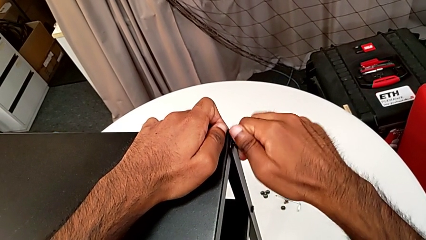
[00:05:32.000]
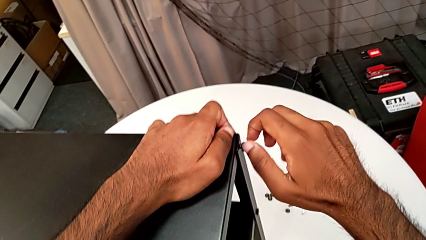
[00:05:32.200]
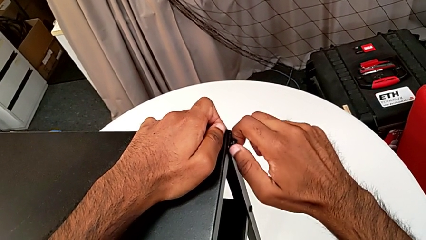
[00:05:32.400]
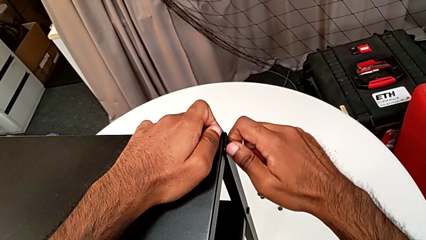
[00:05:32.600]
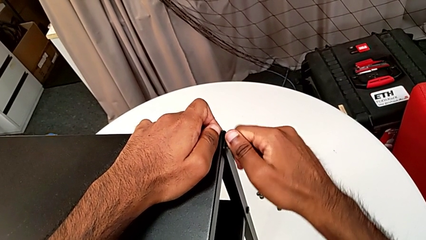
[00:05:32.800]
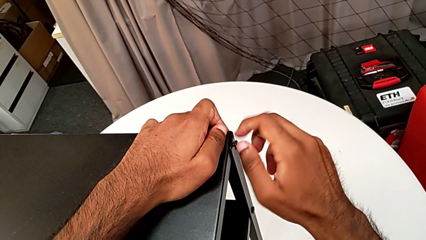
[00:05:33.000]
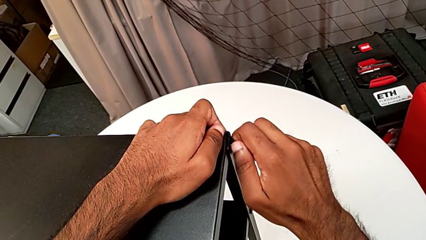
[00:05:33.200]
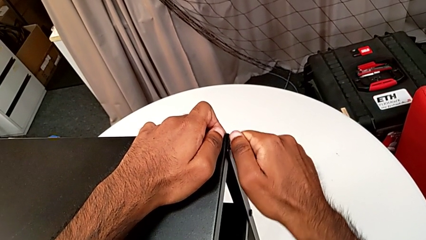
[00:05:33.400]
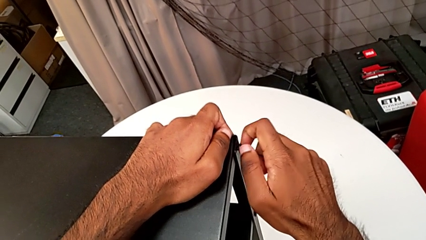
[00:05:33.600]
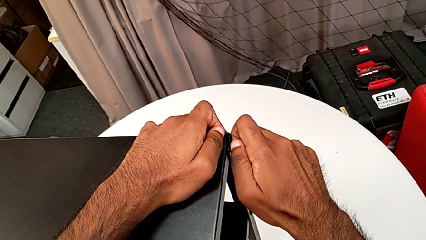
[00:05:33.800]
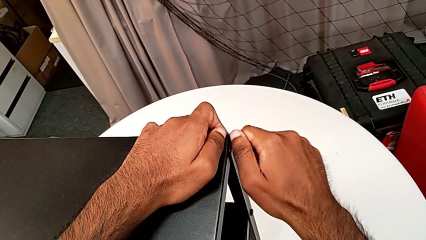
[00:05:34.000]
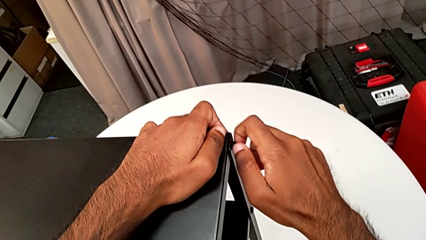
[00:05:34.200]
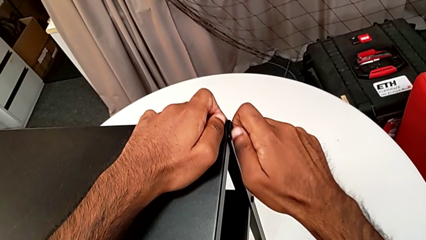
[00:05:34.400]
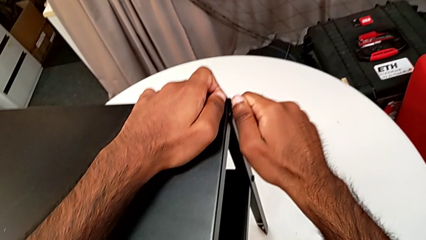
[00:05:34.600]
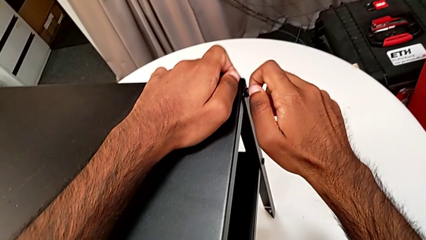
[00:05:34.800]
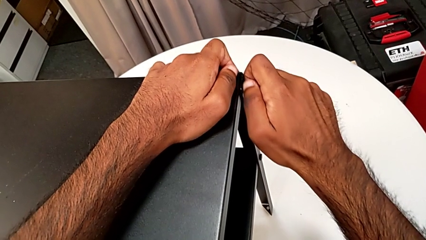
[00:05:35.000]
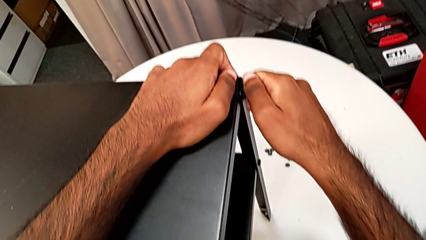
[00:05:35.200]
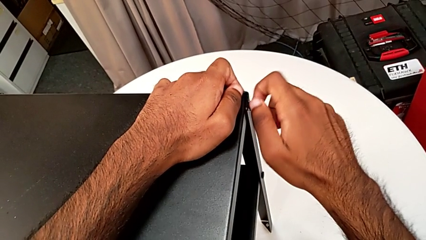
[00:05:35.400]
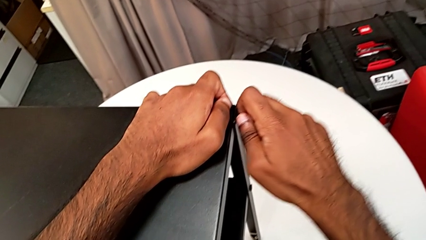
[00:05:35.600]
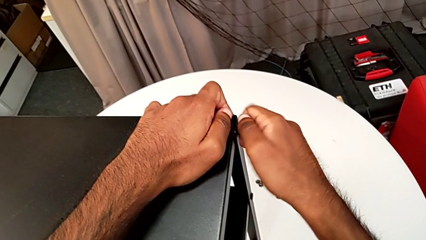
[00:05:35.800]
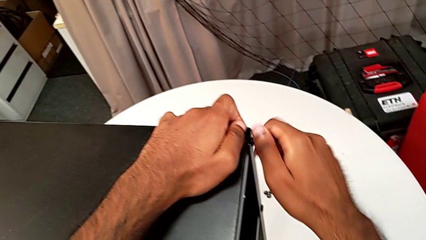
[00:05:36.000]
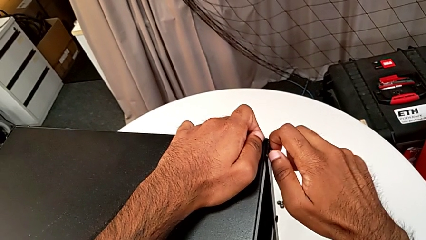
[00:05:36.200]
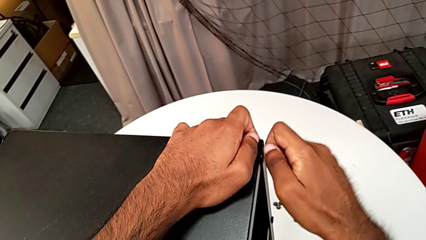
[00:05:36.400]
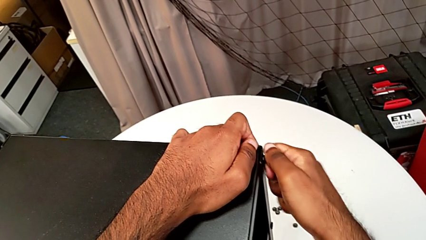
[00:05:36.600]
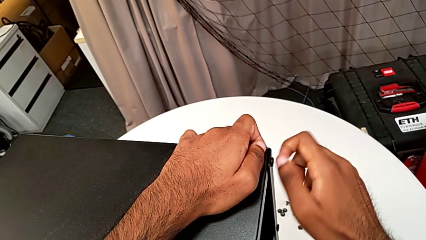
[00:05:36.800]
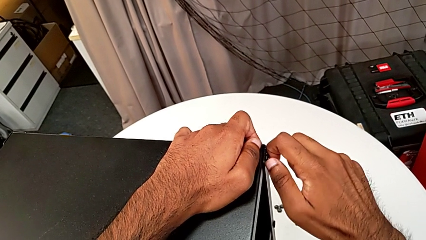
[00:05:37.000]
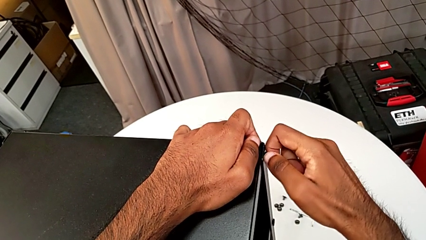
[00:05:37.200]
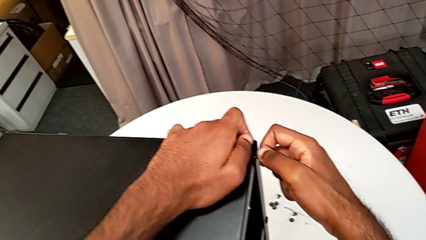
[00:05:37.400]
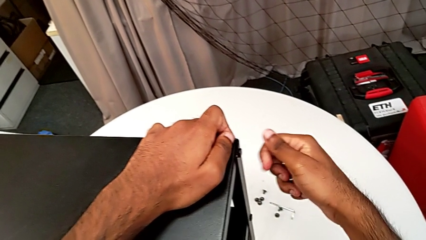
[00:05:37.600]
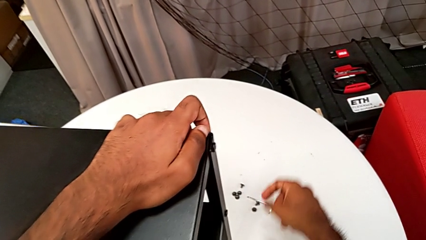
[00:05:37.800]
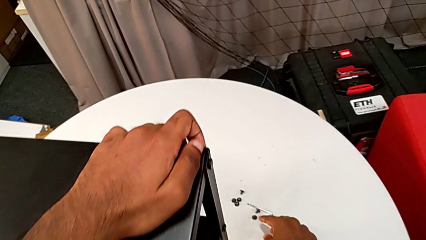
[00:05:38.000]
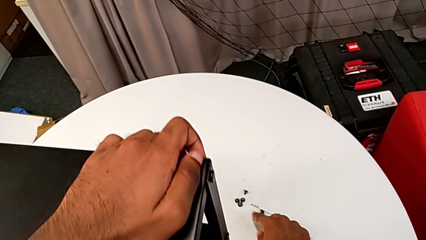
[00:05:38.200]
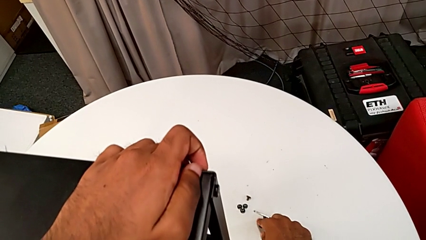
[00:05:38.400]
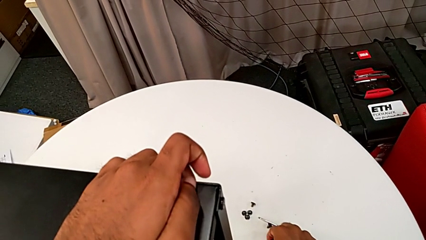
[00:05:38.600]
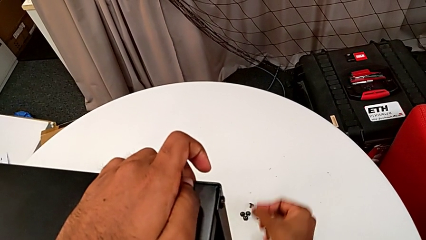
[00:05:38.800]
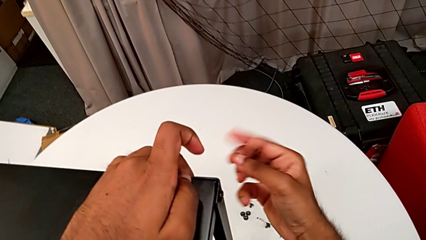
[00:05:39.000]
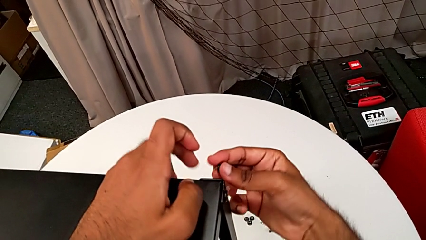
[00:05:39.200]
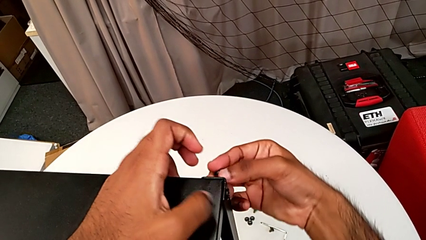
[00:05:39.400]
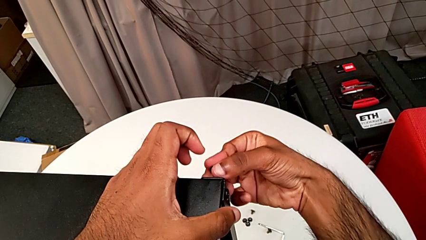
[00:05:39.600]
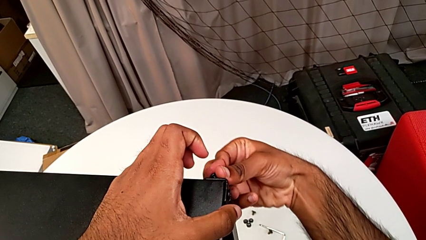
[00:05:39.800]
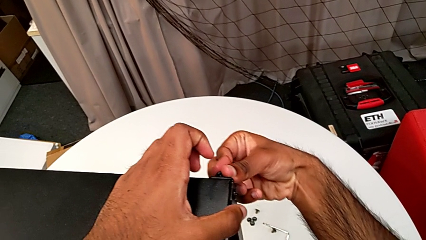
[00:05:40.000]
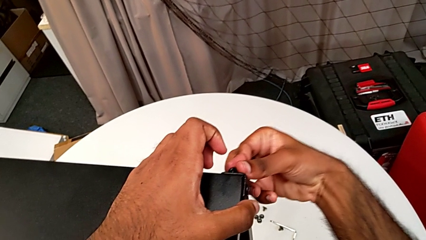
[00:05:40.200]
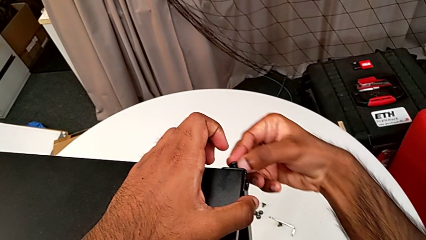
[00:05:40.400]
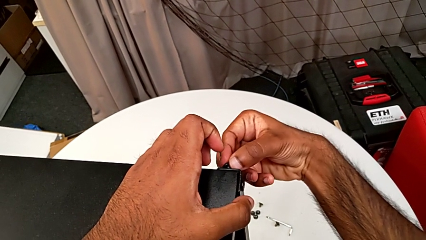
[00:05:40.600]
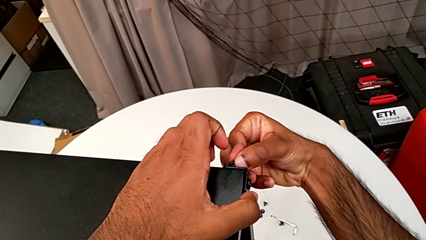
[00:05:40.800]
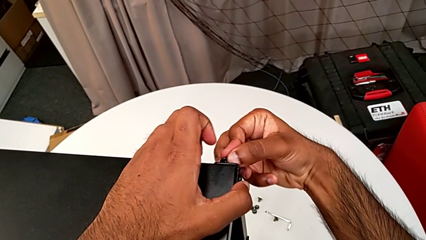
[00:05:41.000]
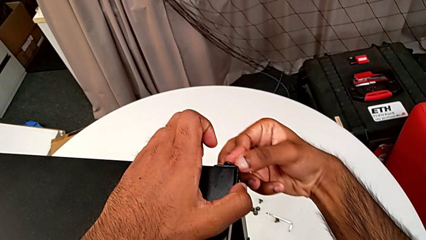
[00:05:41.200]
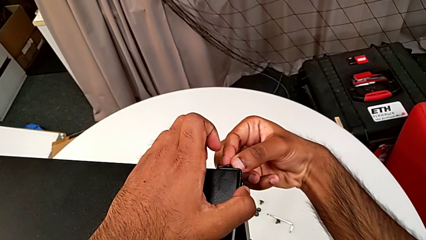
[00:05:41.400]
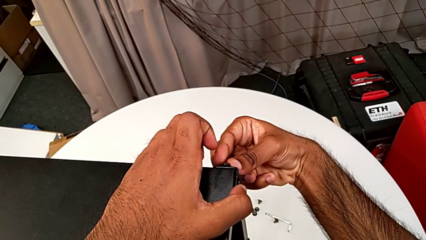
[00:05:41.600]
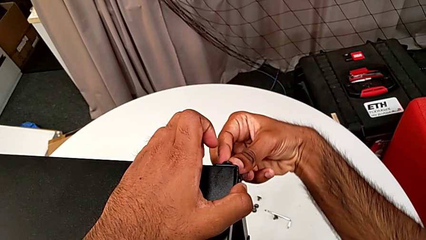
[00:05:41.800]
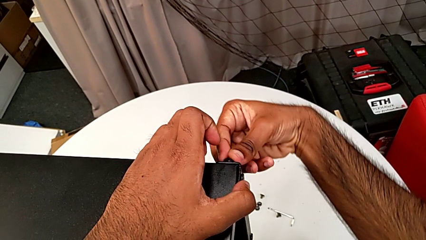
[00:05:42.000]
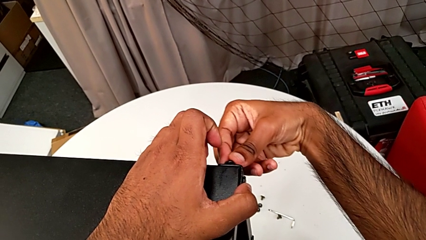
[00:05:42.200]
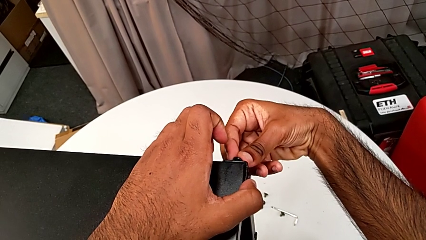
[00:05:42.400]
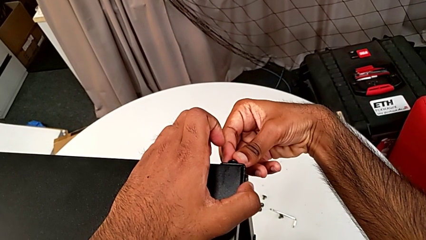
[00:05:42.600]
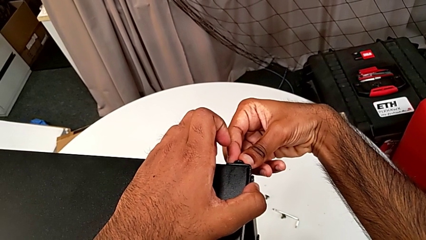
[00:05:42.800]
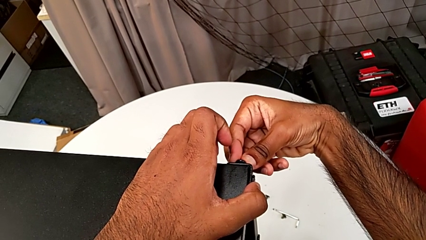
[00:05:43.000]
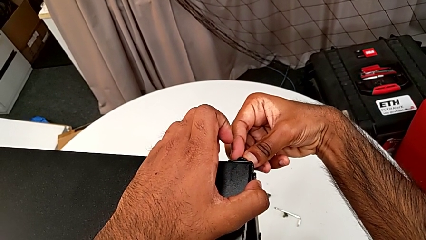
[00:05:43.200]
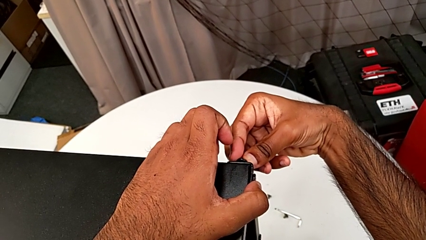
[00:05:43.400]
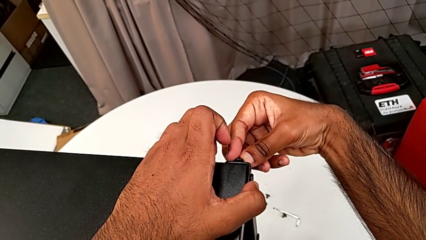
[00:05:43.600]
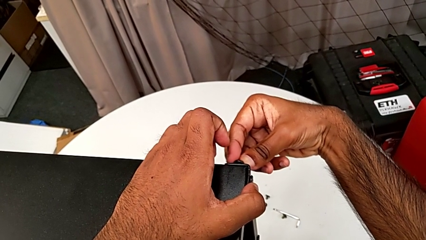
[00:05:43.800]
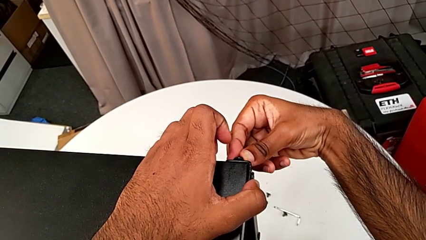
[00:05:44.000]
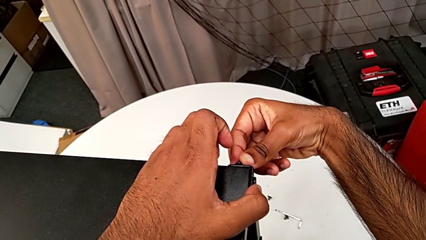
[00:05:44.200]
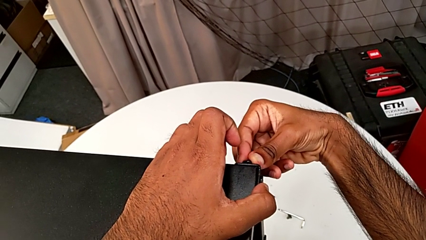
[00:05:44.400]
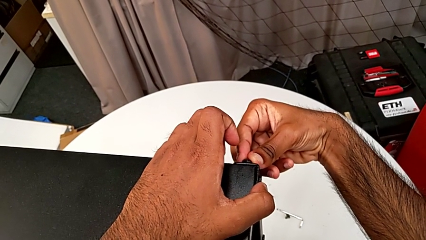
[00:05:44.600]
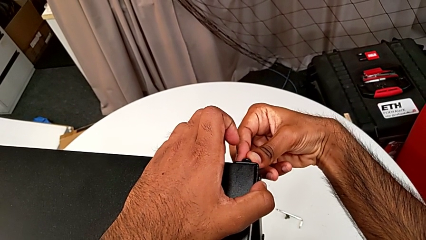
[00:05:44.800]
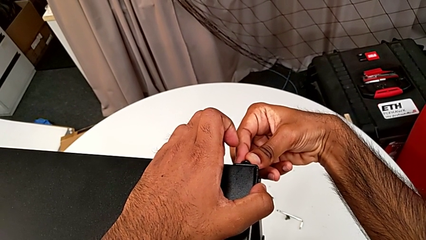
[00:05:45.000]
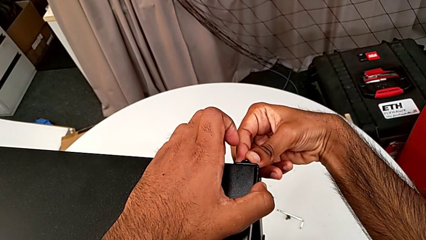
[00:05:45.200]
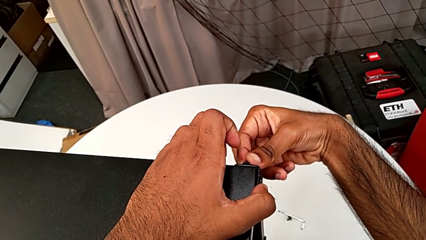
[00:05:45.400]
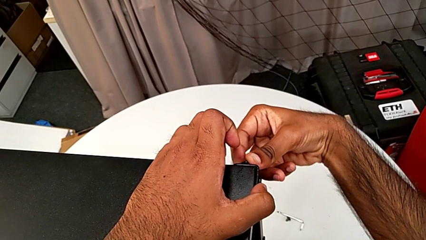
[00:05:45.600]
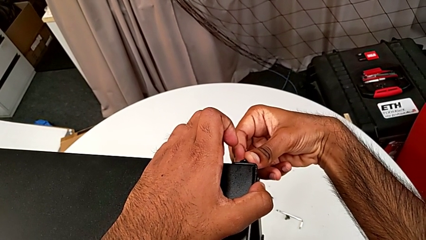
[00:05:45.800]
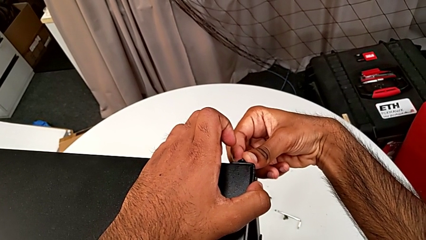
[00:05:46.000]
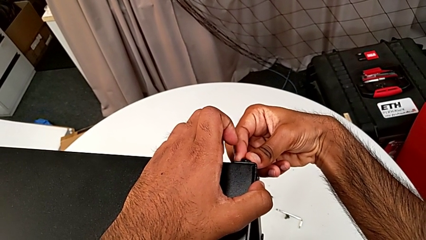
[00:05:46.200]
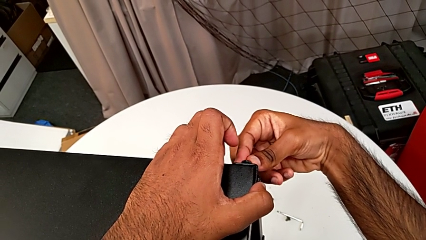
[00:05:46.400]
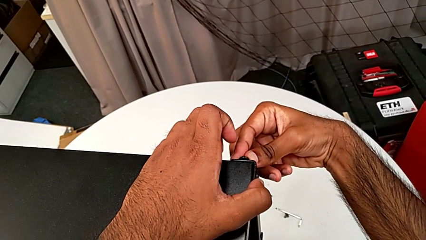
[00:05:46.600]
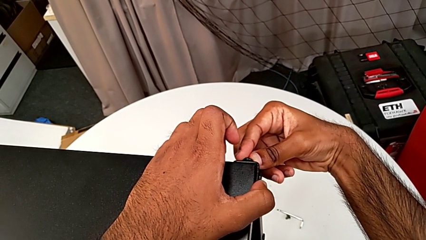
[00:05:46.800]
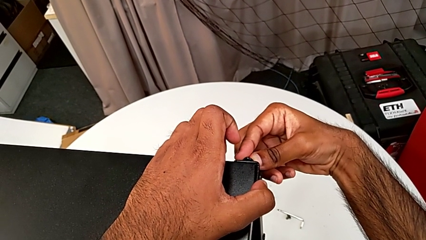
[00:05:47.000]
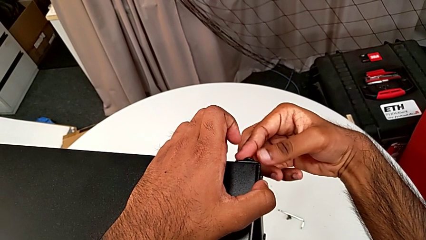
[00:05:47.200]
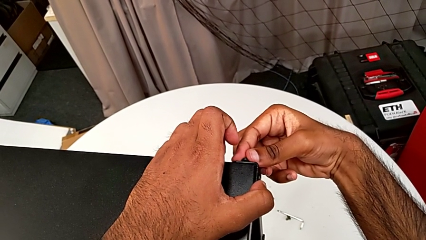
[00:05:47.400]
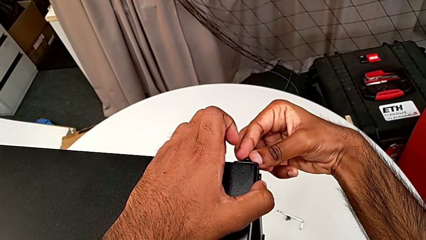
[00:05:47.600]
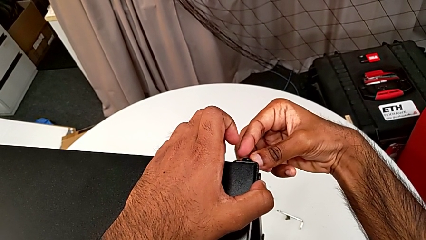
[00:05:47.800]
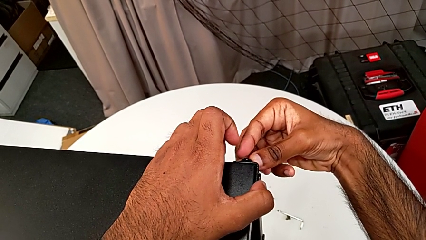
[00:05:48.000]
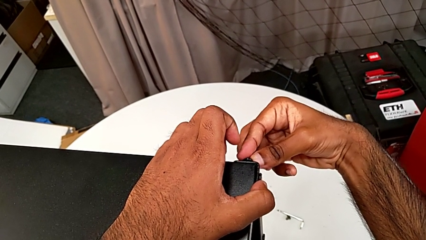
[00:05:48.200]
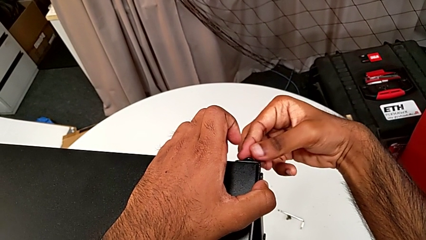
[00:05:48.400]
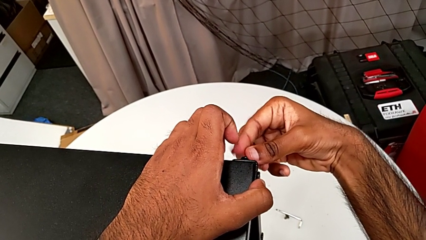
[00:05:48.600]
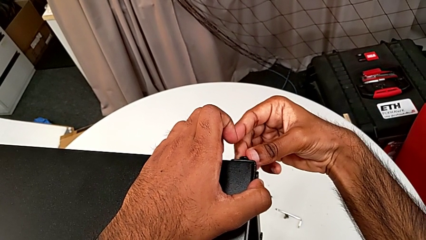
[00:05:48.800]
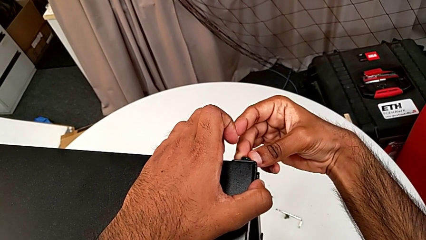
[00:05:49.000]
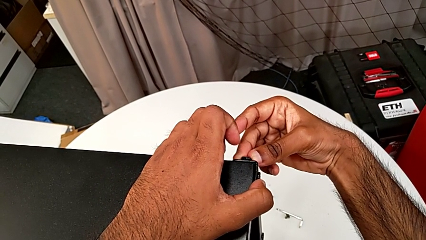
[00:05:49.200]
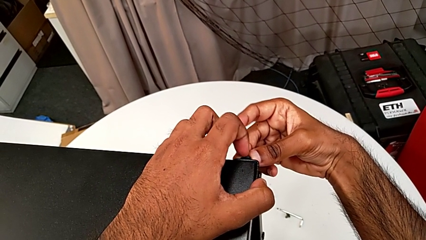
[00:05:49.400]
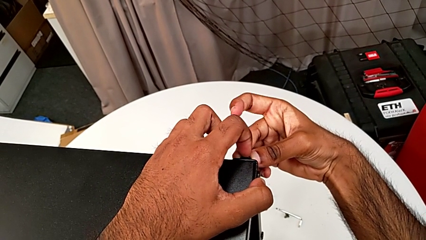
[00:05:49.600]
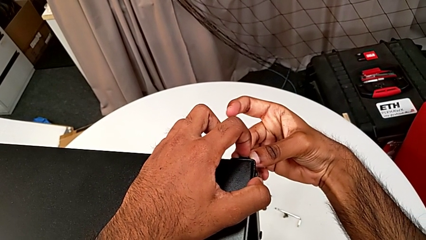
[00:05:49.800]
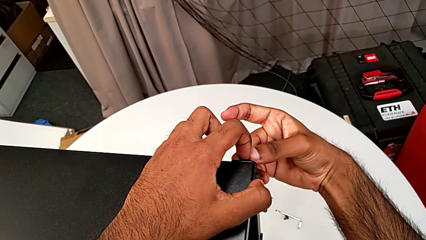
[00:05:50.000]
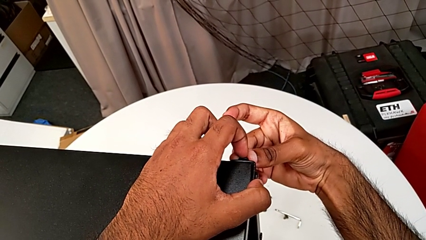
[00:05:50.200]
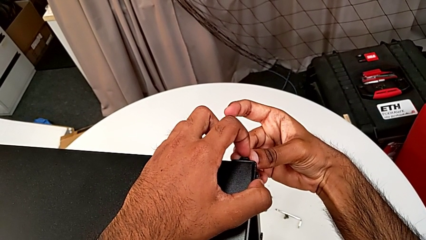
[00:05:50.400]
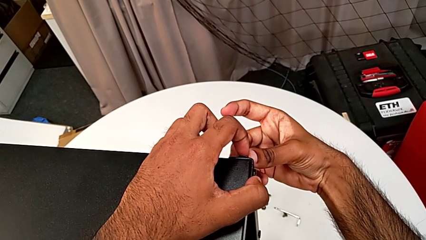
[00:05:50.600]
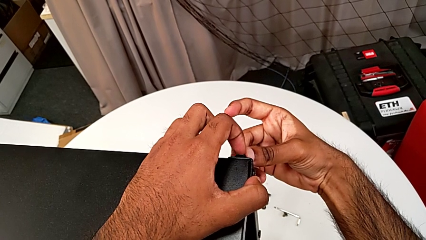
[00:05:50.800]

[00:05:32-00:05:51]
The camera wearer is screwing the third leg of the table. They keep screwing the hex socket head, approach it, grab it, insert it and begin to insert it.
